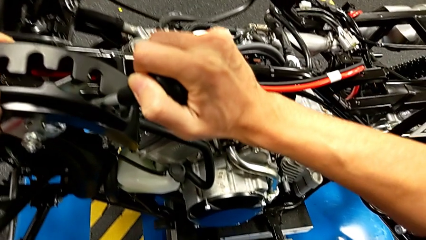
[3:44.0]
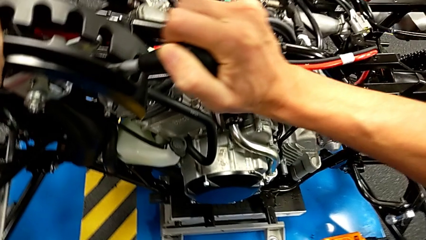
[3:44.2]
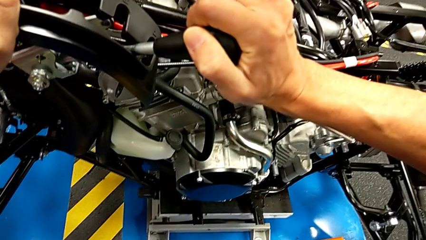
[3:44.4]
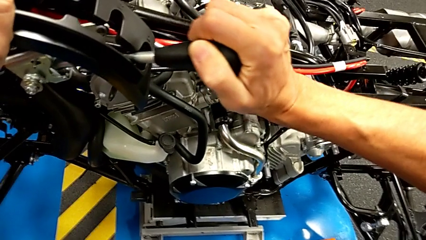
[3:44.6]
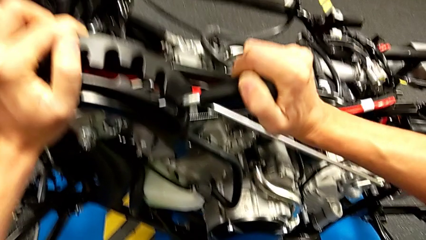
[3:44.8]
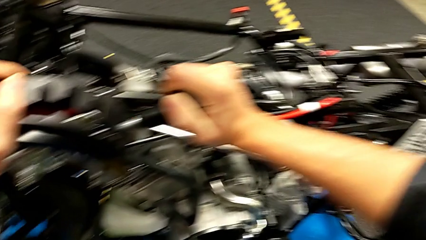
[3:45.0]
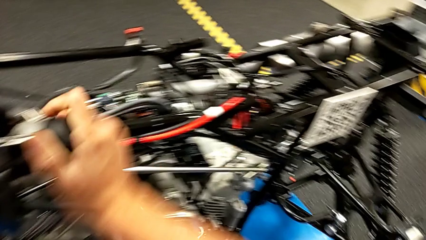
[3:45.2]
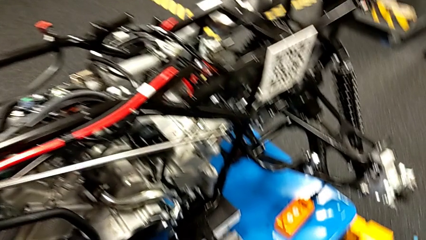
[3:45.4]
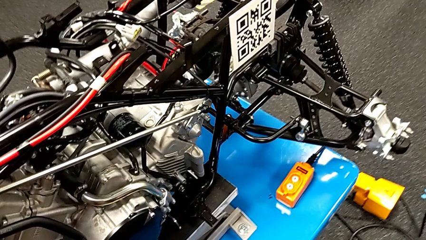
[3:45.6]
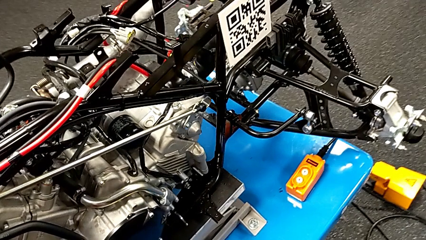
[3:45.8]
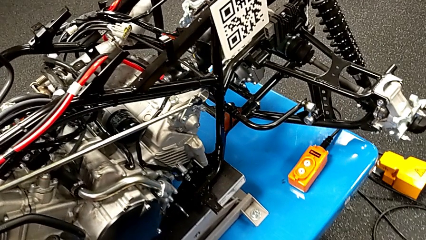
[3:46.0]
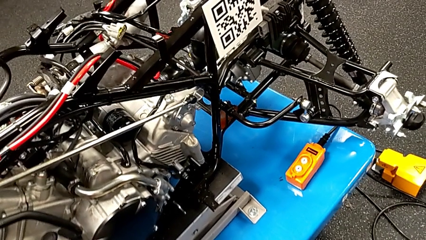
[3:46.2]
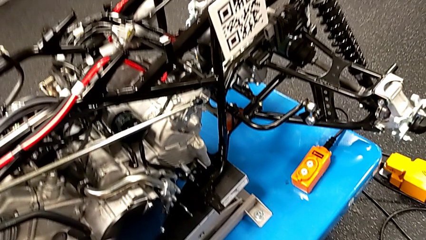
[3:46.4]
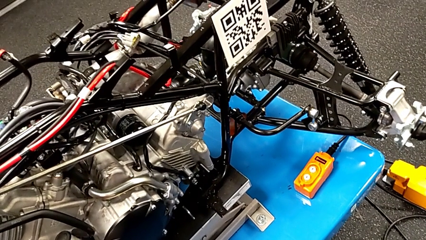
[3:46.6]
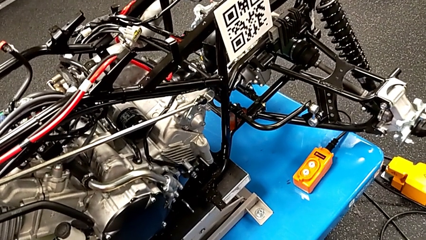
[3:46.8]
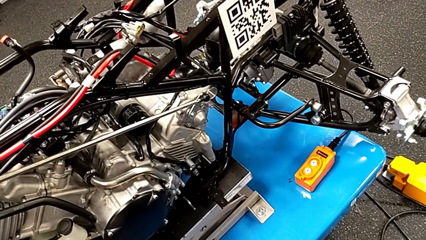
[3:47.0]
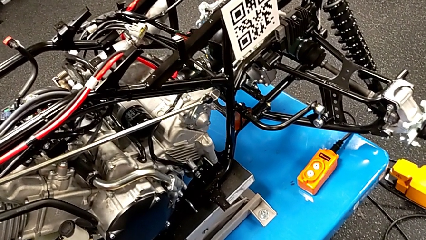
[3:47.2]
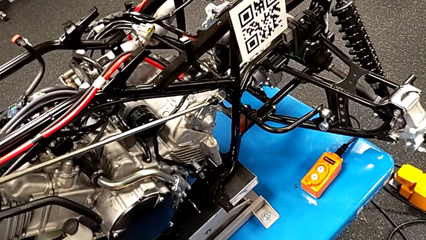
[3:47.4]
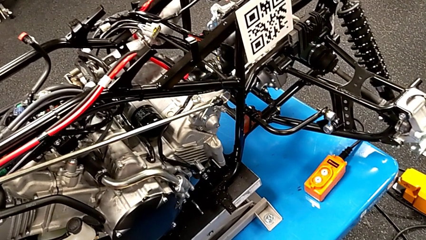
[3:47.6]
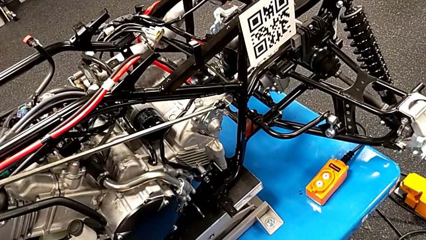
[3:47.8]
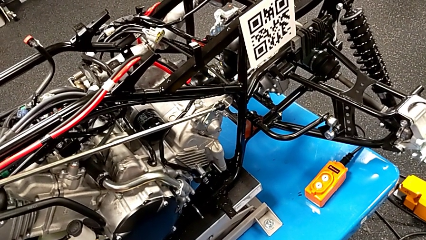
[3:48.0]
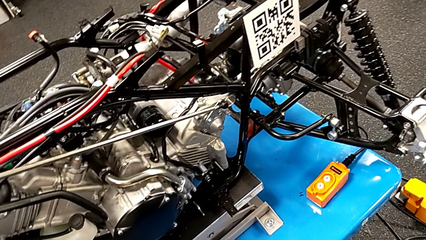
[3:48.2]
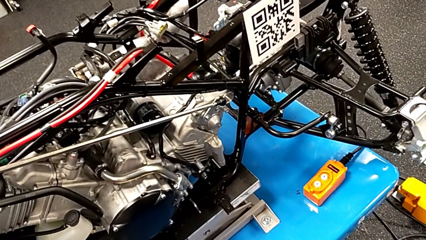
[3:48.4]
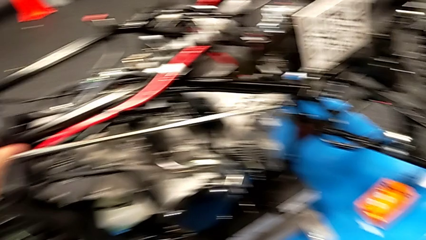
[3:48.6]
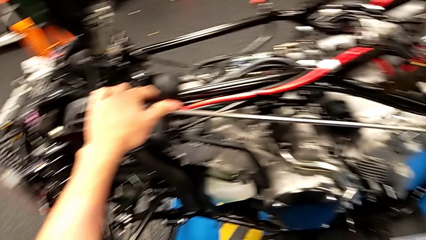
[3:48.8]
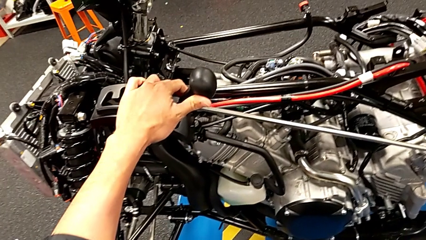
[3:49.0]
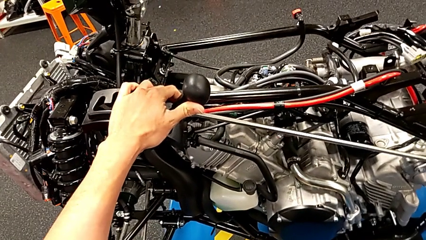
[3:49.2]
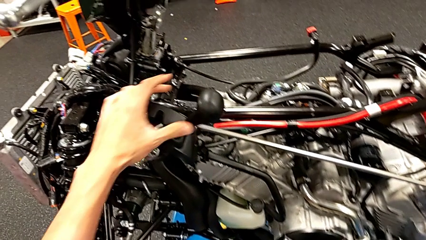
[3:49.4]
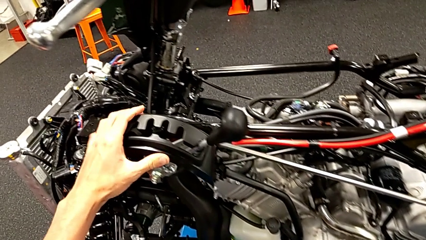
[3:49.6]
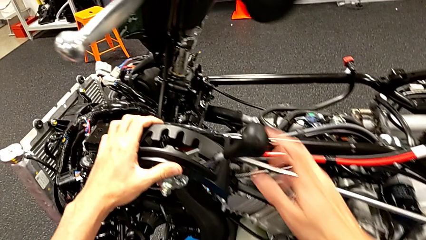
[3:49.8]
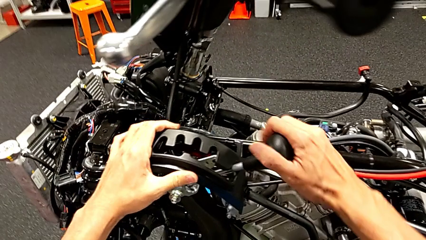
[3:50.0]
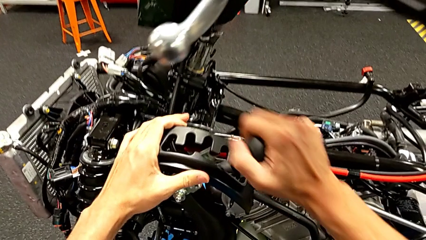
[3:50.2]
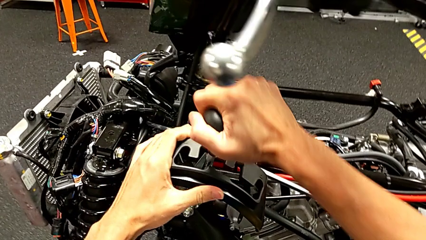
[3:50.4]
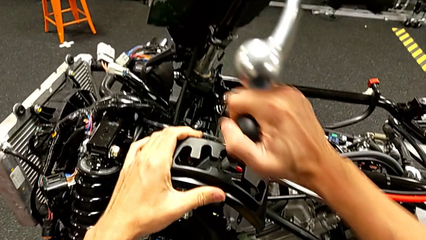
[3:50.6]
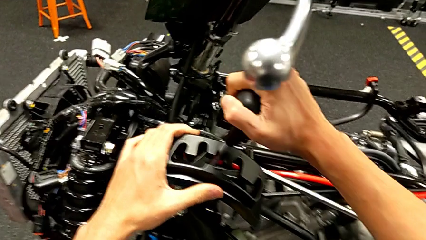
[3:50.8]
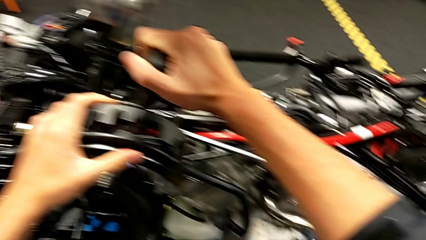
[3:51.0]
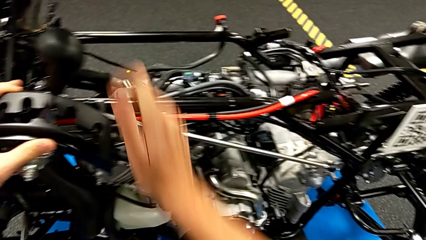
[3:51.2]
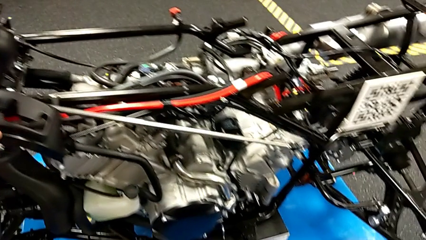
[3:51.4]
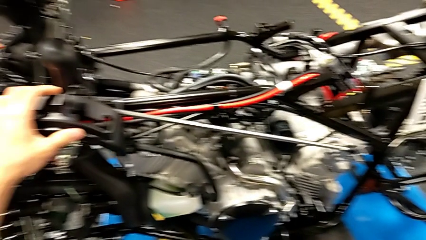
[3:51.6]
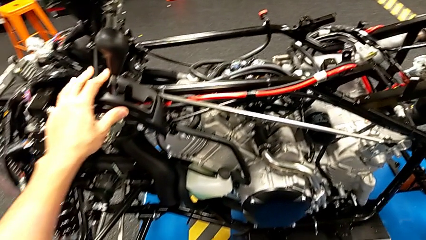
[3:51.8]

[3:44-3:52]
The camera wearer is moving the lever. They shift the lever.

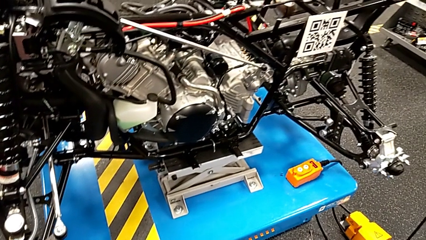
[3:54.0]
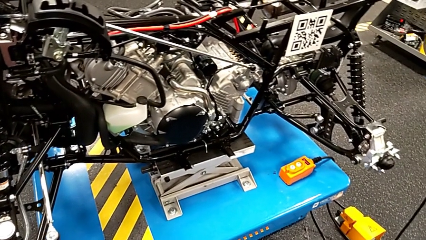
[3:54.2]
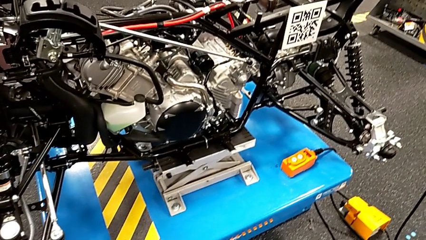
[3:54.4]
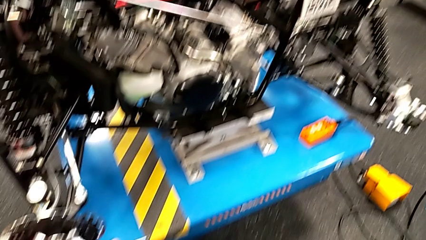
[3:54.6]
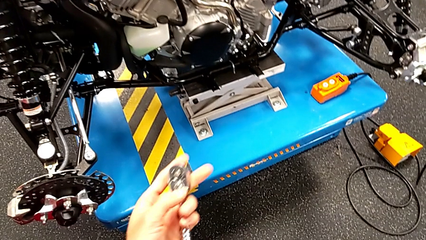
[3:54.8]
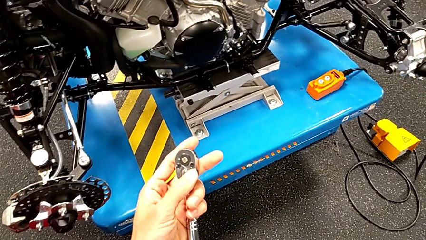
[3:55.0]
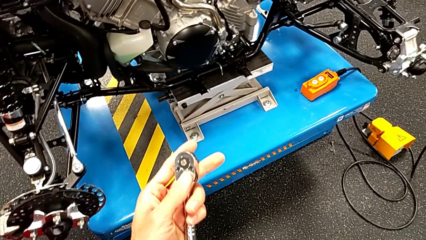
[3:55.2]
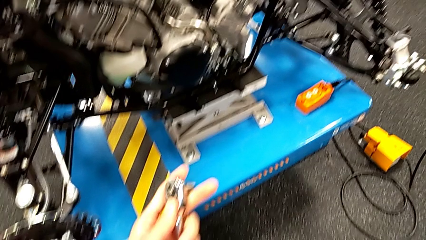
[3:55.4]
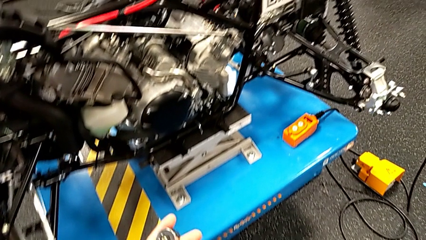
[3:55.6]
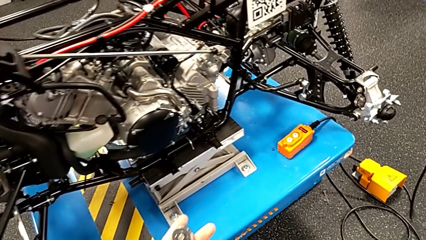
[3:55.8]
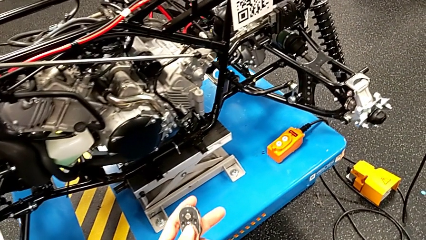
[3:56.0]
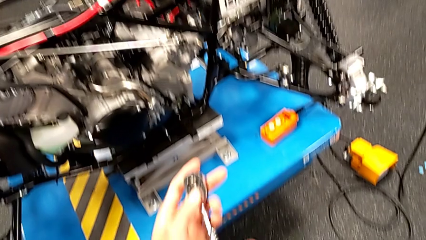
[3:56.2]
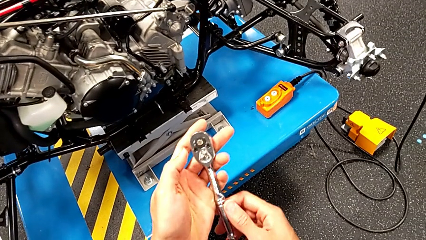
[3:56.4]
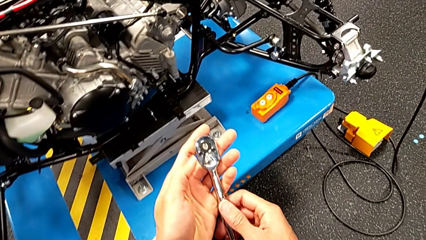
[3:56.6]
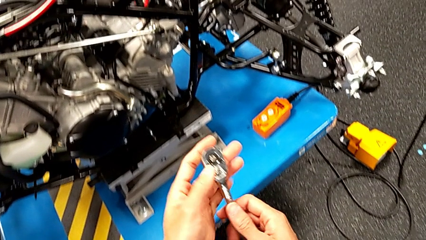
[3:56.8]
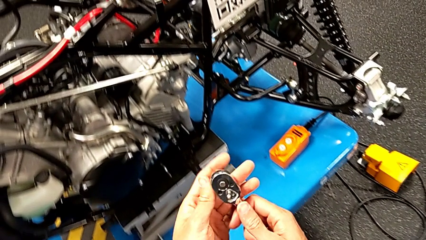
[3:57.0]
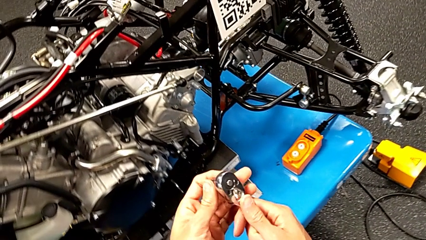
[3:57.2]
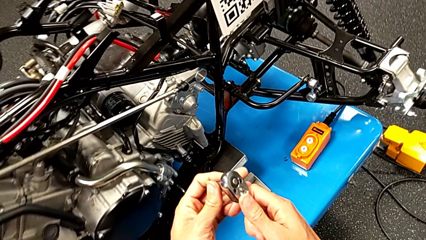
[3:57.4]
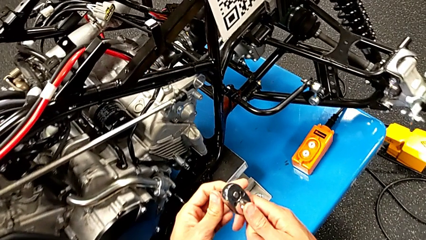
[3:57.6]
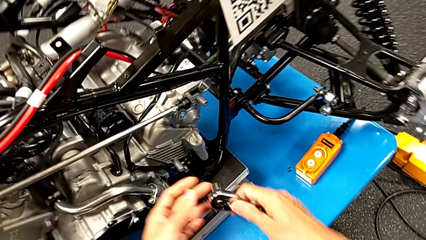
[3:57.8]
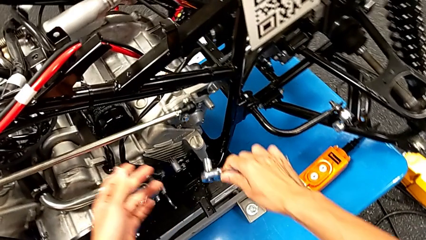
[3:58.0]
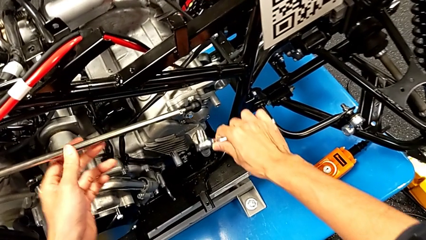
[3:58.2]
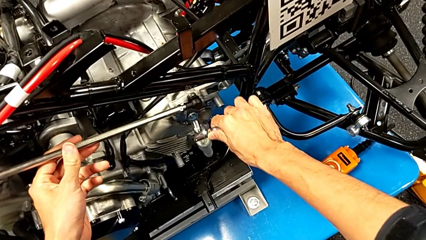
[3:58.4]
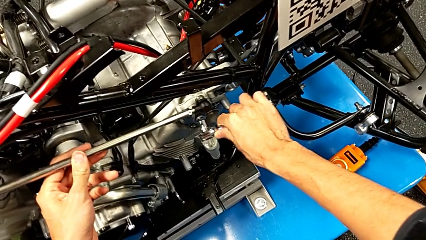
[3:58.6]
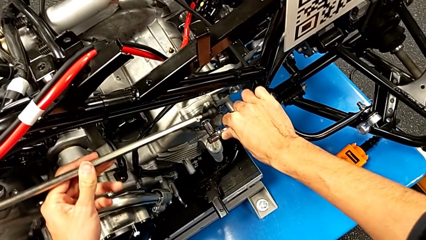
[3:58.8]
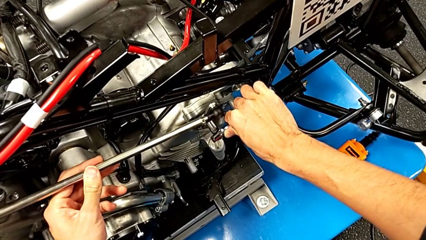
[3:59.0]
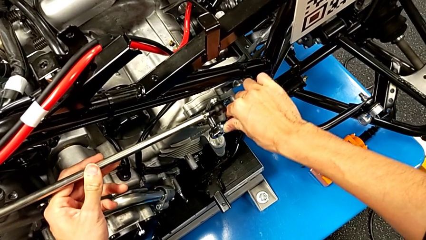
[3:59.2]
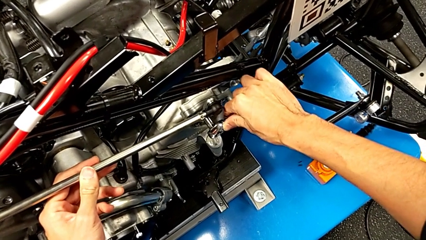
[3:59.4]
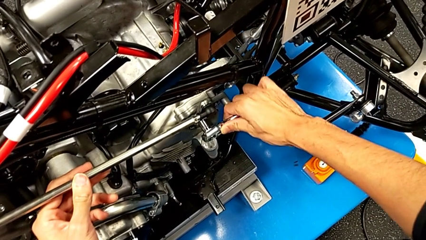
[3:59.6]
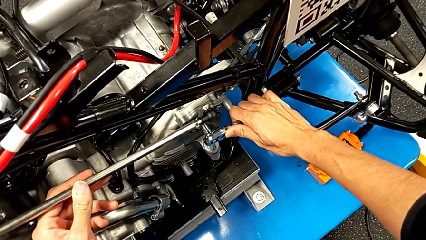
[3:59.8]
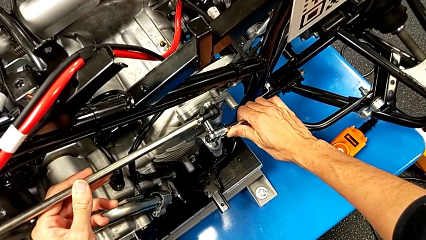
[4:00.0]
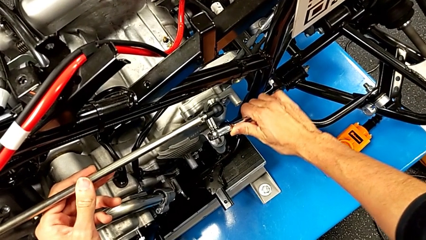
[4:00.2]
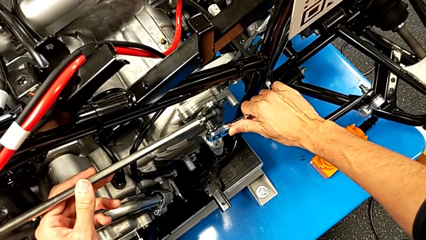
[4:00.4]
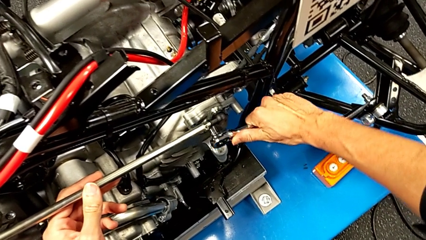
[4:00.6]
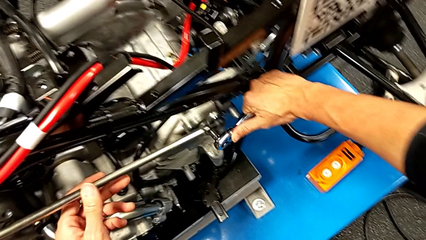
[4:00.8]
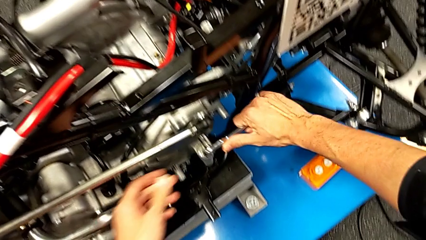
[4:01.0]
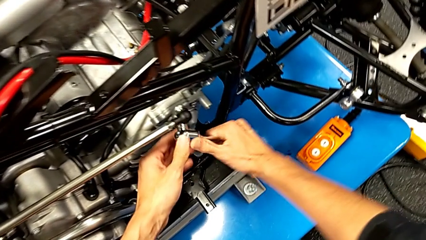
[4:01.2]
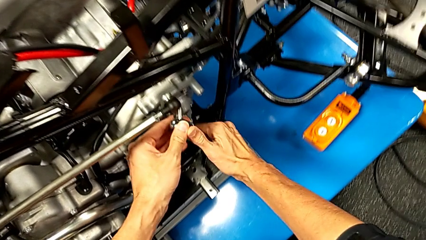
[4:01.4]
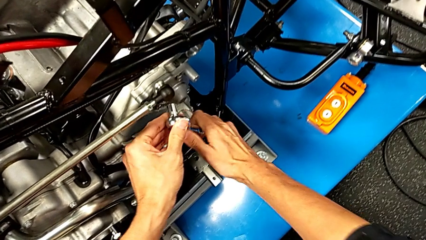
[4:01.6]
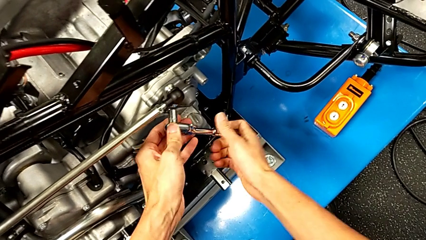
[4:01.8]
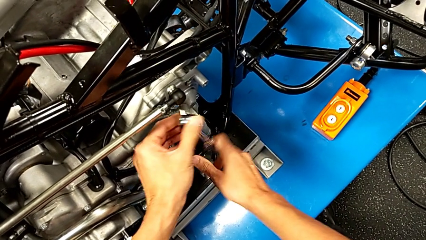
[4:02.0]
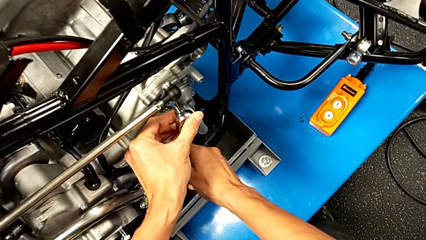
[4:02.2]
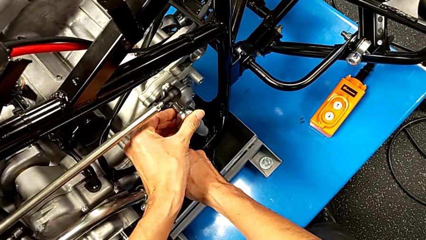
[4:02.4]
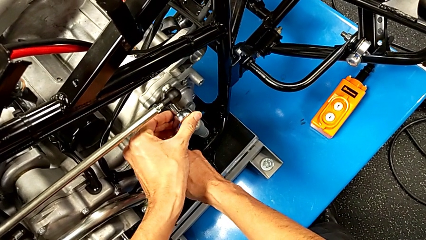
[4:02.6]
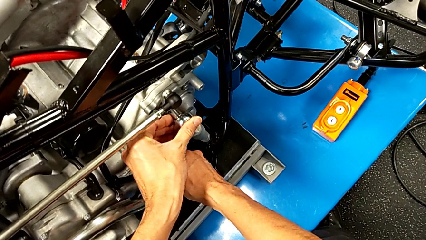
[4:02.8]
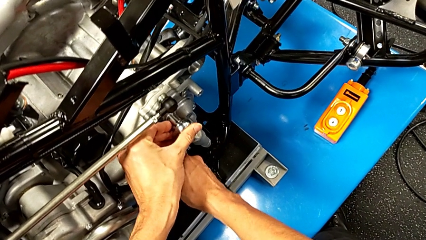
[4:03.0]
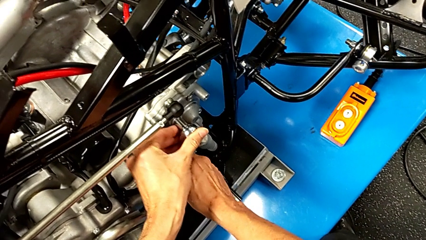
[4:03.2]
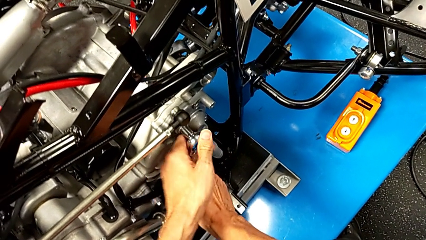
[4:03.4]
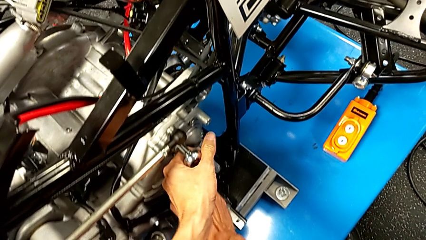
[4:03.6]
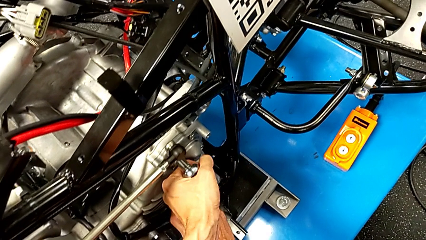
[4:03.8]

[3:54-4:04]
The camera wearer is unscrewing the shift arm. They lift the ratchet, insert it, wrongly screw the bolt, withdraw the ratchet and insert it.
